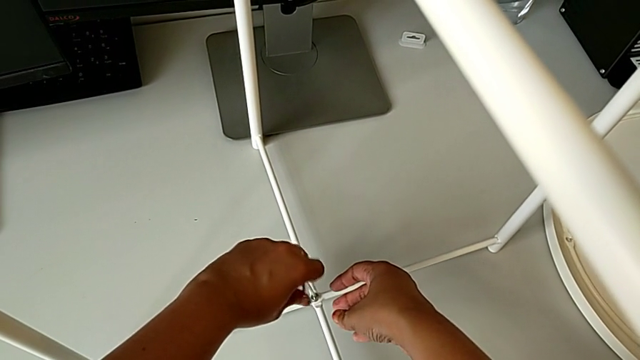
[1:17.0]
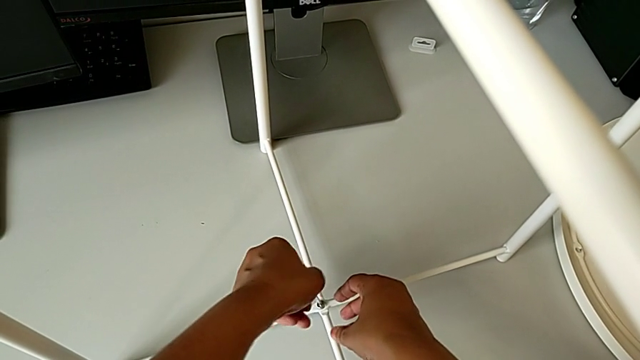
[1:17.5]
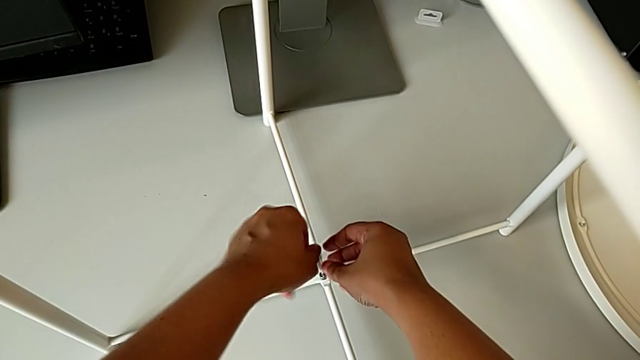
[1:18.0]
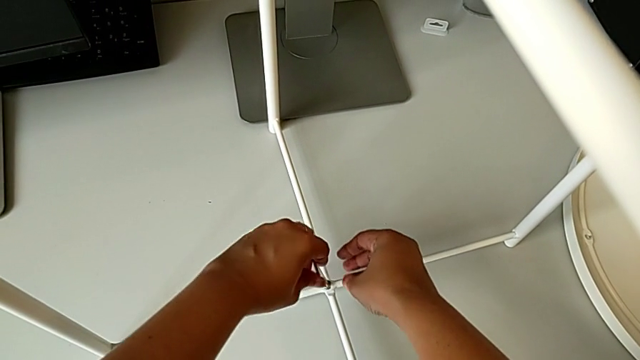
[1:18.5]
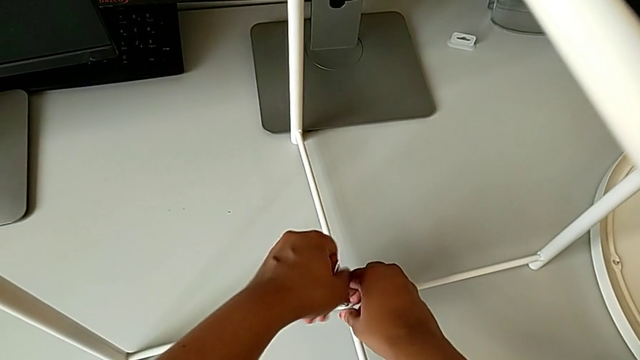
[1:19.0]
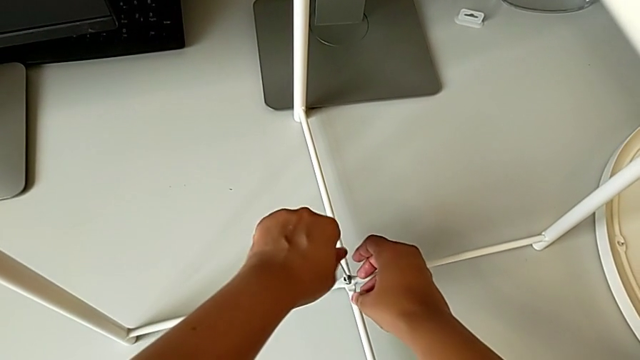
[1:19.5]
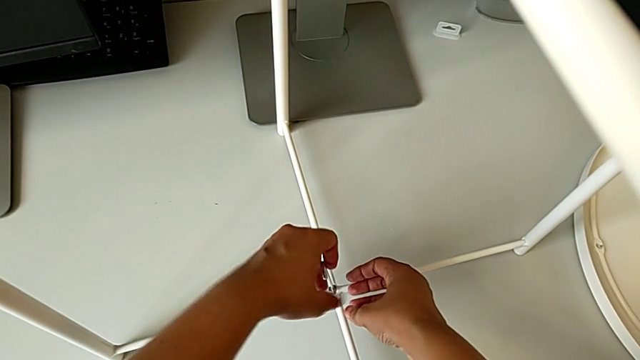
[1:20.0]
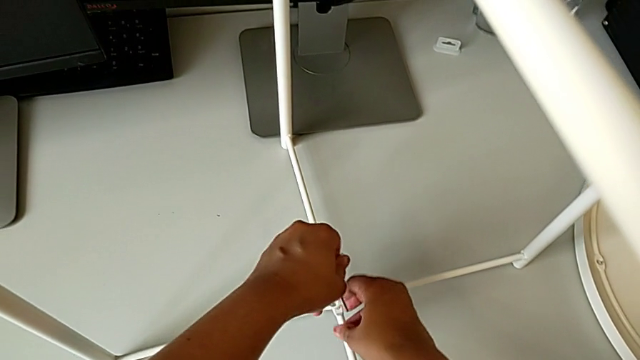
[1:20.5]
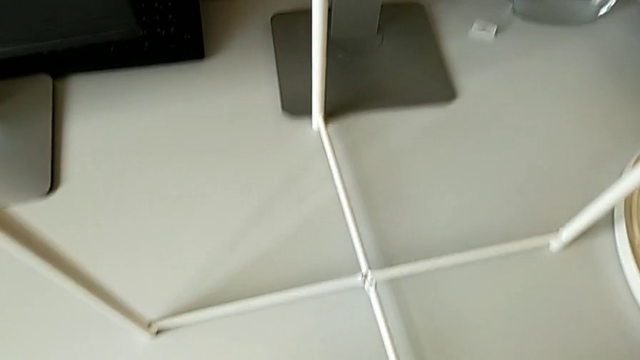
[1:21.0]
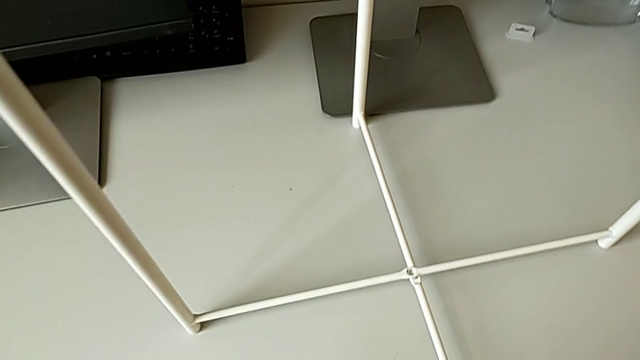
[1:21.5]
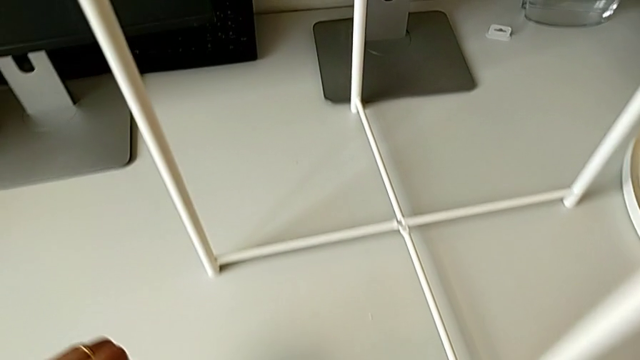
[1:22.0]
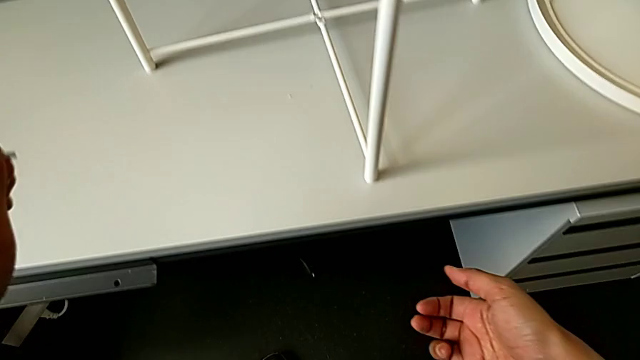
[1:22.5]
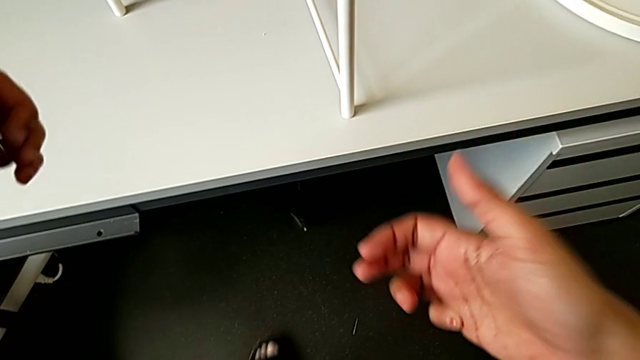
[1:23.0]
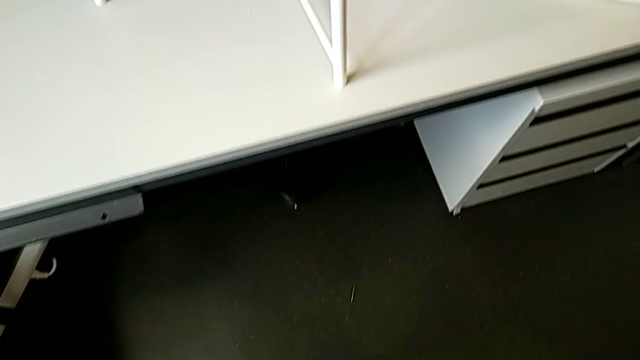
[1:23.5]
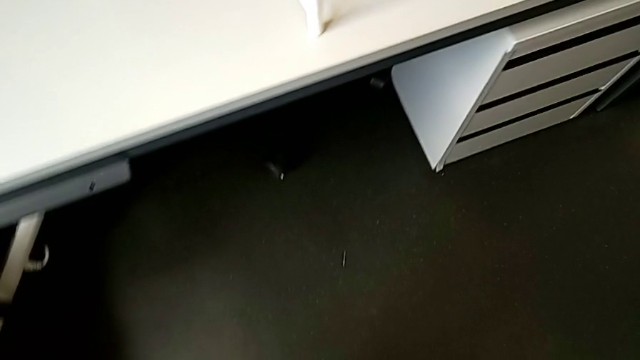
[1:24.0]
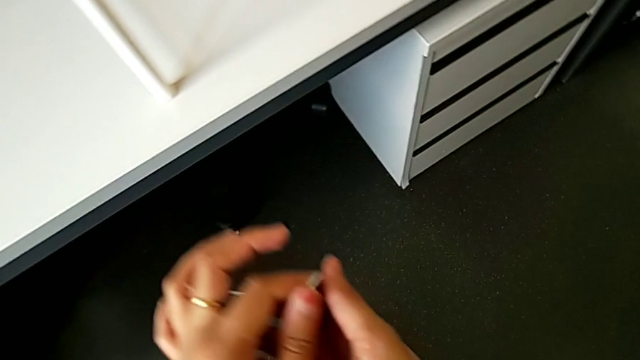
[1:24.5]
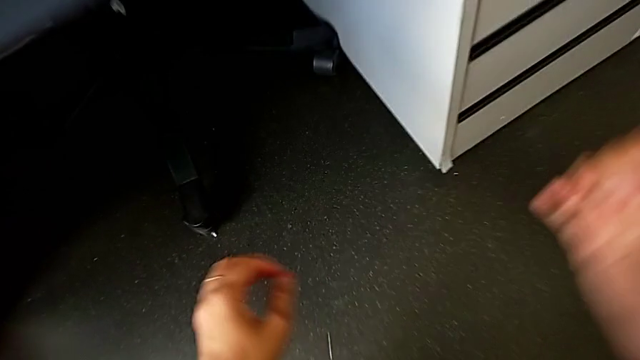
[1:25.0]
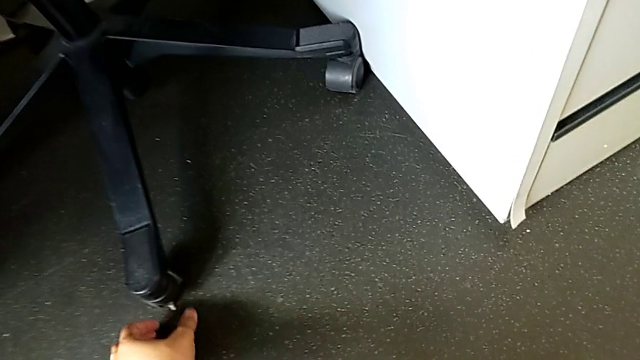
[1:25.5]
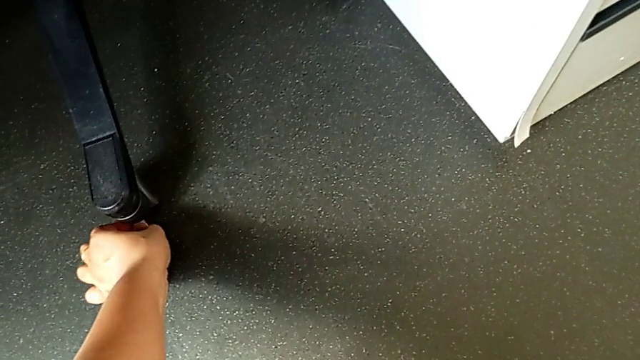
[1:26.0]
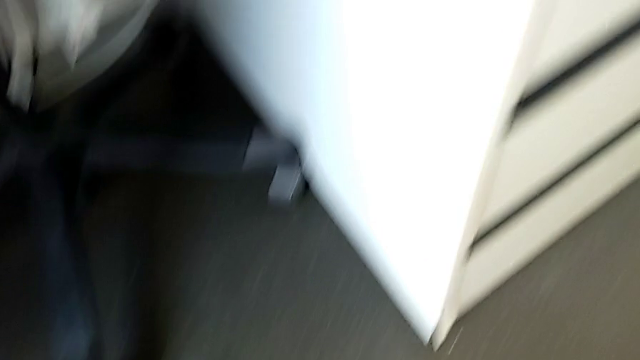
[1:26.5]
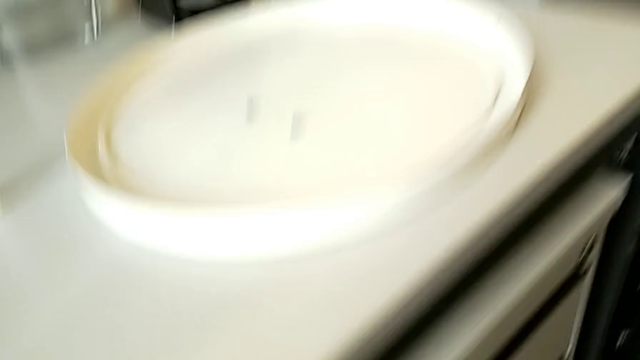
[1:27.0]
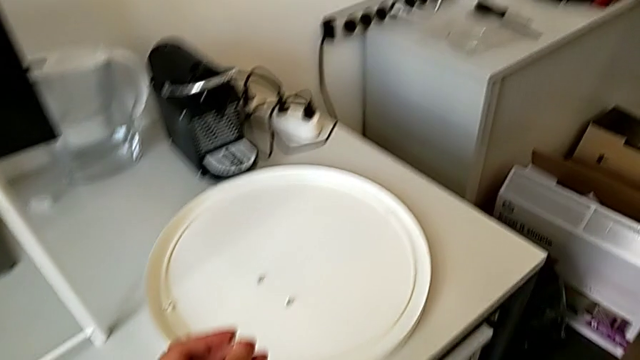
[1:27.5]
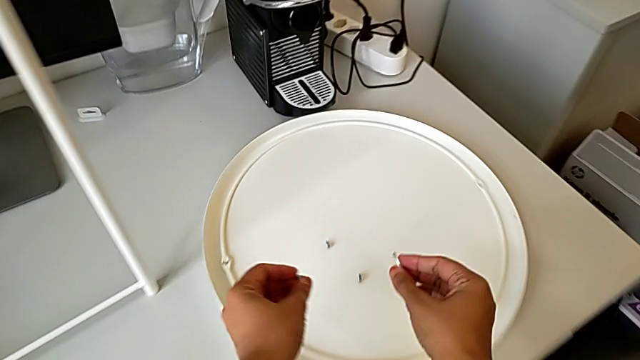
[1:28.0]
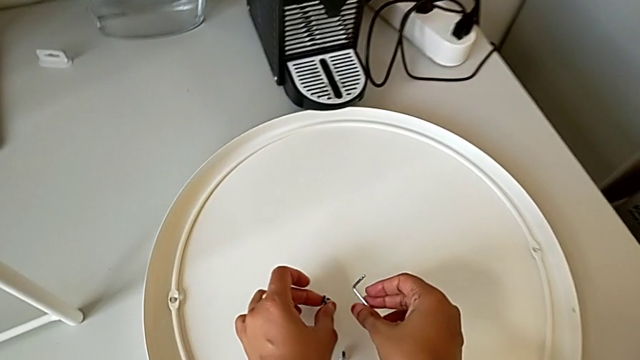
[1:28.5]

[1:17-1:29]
The camera wearer is continuing to unscrew the screw at the bottom of the table. They unscrew the hex socket head, withdraw the Allen wrench with the left hand, wrongly drop the hex socket head with the right hand, grab it and place it.

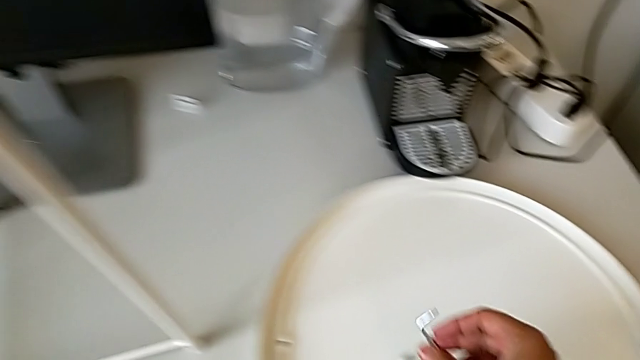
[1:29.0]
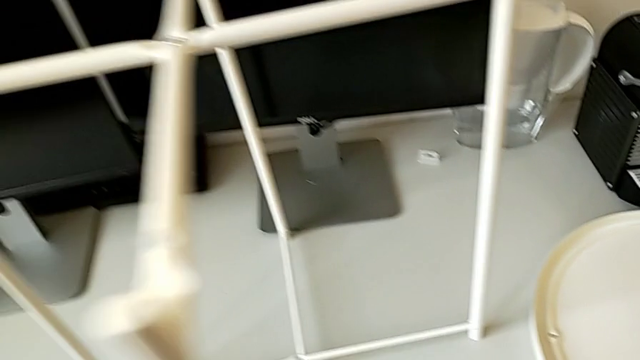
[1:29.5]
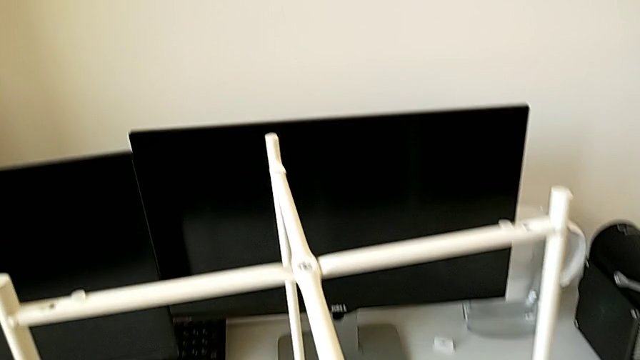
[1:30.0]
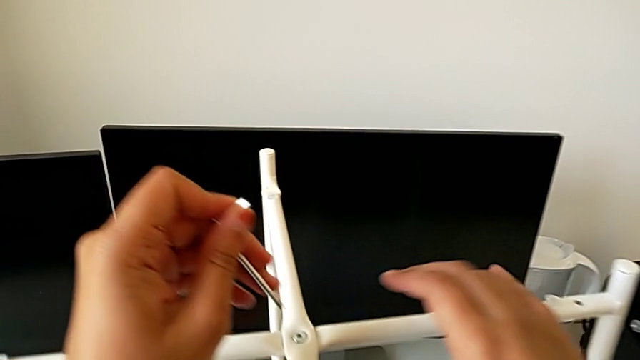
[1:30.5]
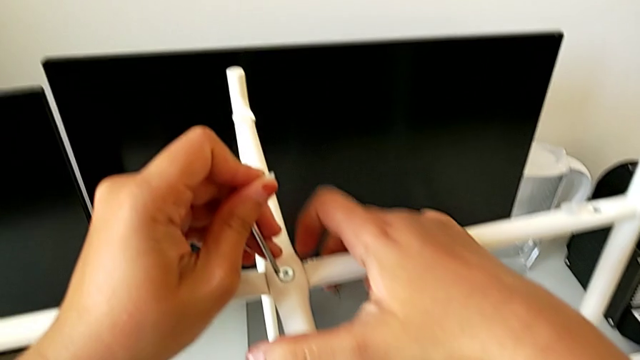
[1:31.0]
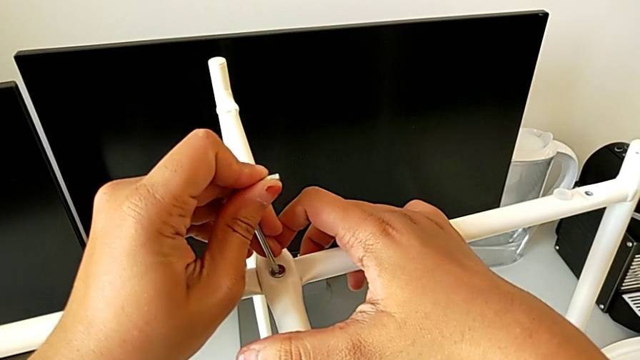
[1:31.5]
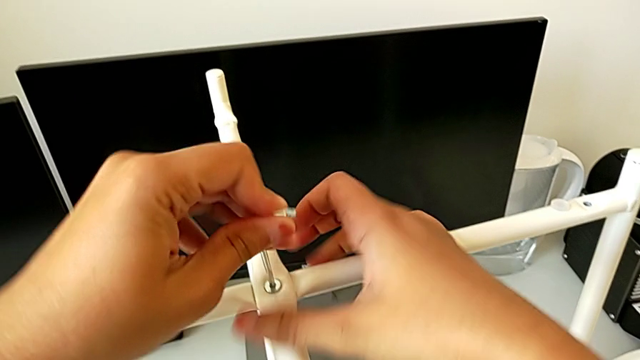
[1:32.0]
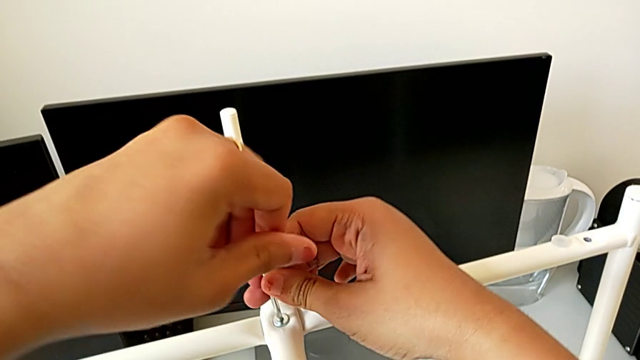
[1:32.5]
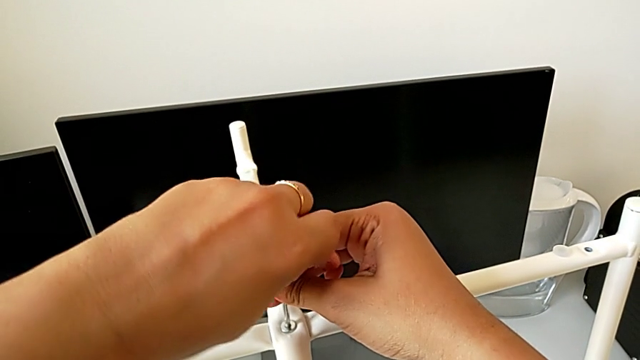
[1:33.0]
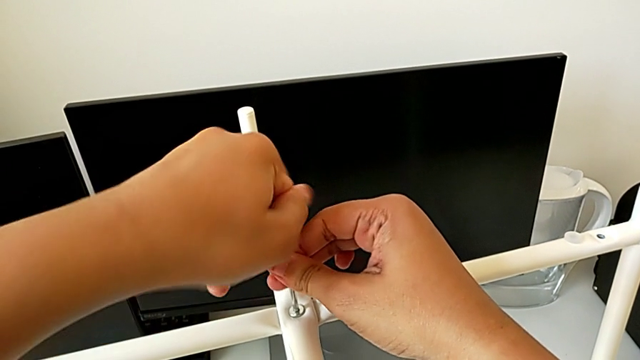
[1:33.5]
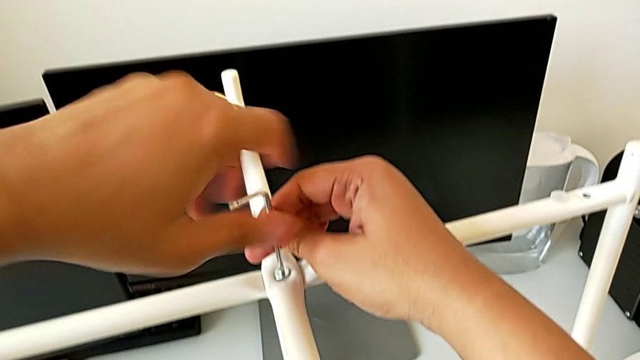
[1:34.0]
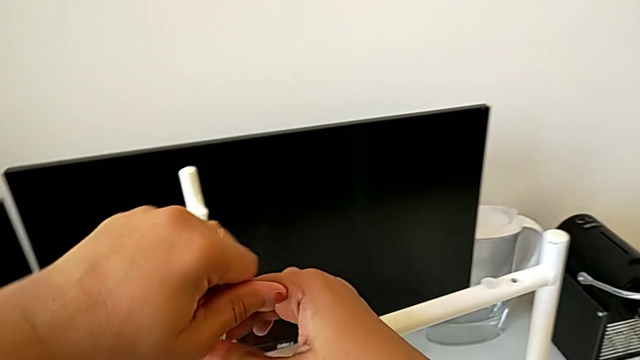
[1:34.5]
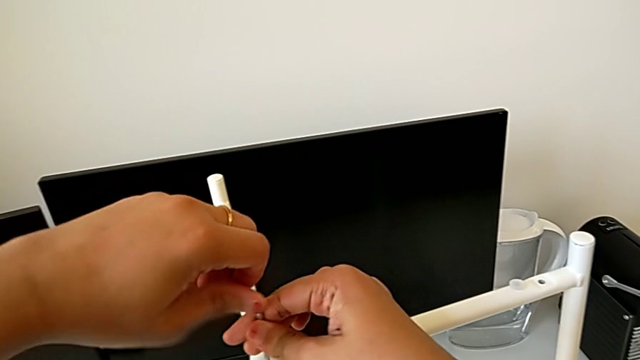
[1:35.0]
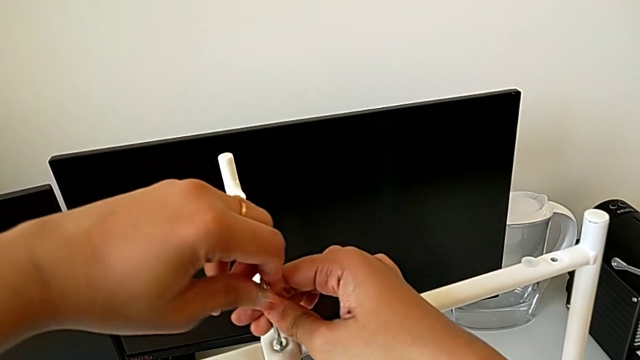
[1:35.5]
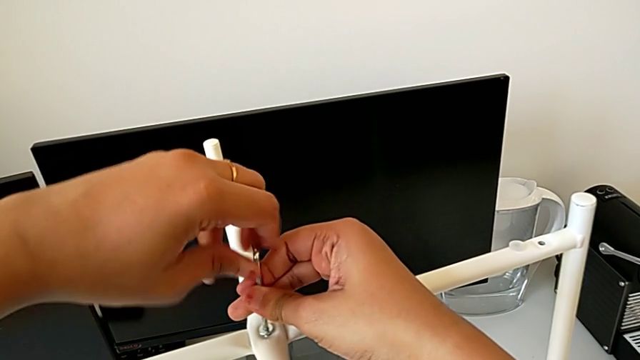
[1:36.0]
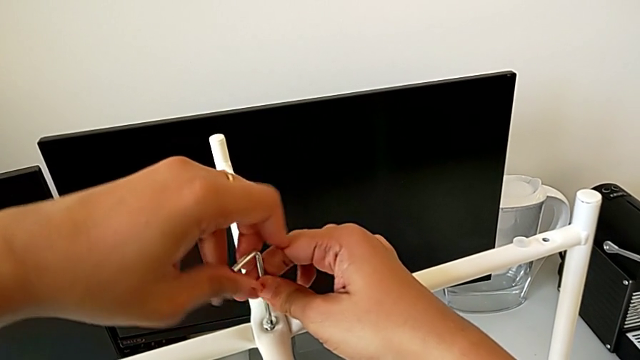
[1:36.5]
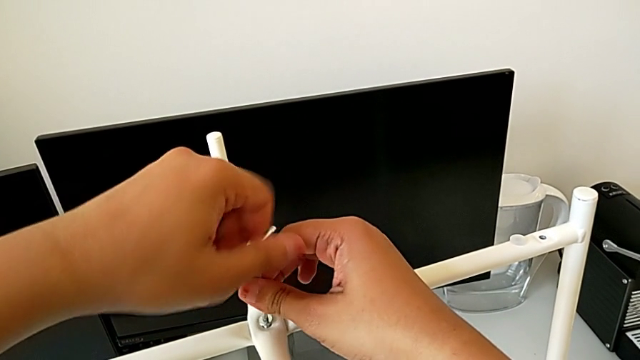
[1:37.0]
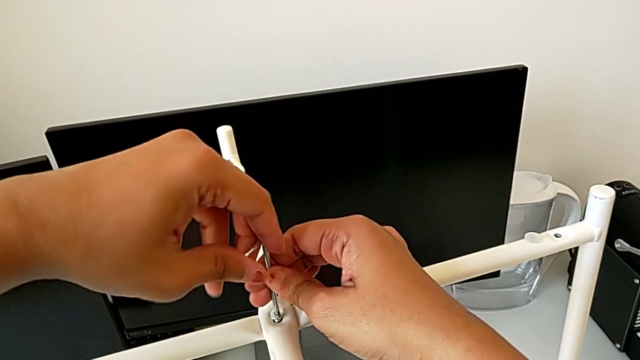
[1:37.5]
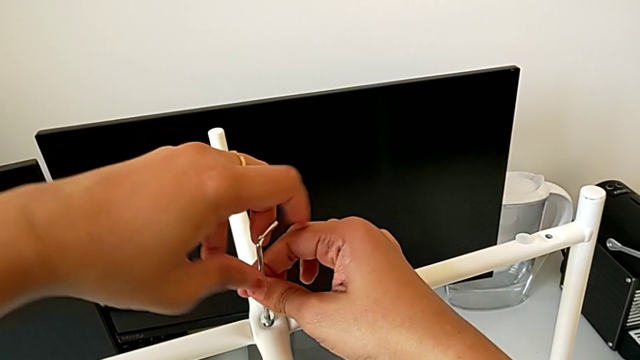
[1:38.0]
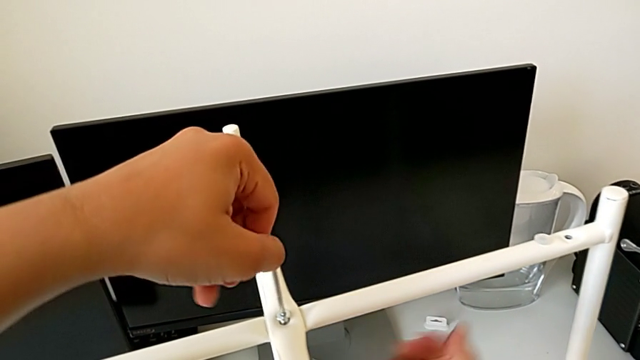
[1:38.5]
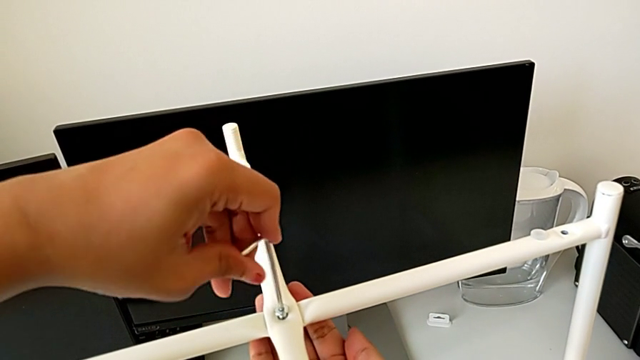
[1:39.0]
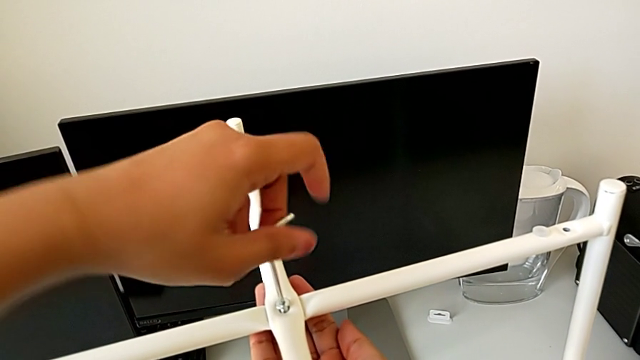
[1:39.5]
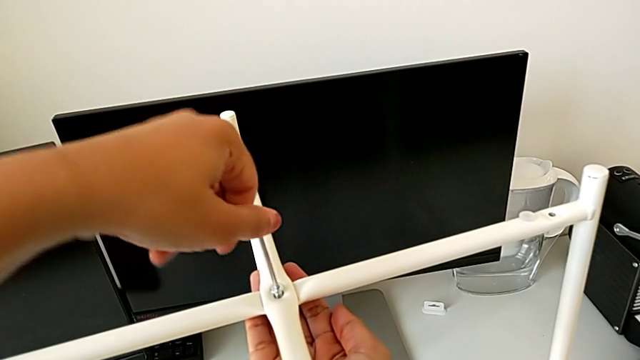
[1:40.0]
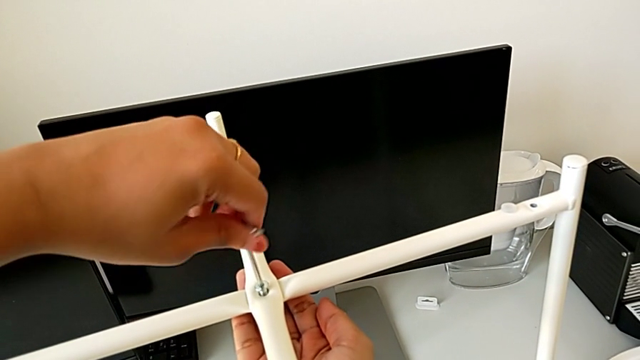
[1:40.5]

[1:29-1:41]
The camera wearer is disassembling the bottom of the table. They approach the hex socket head, insert the Allen wrench, unscrew the hex socket head and withdraw the Allen wrench.
